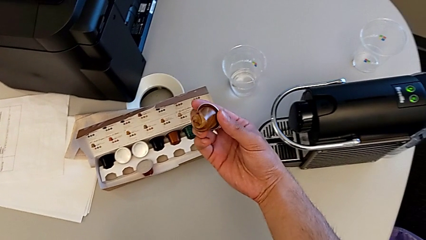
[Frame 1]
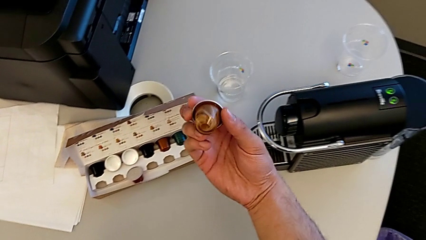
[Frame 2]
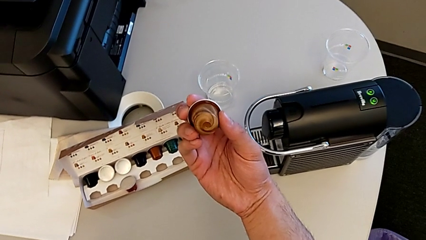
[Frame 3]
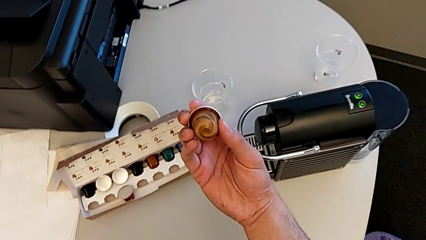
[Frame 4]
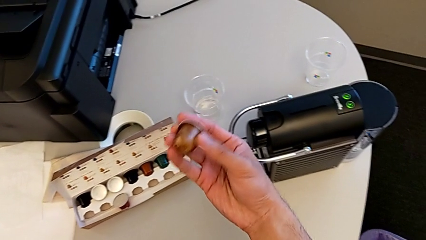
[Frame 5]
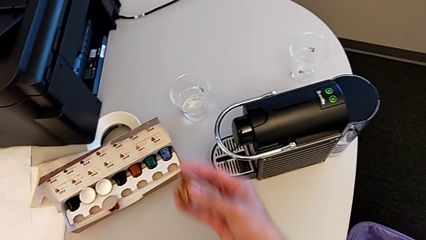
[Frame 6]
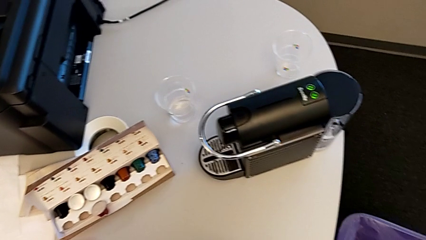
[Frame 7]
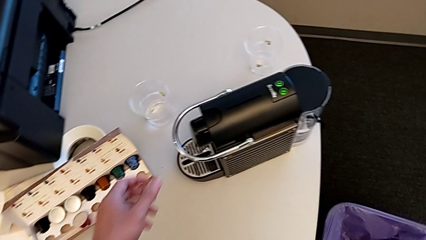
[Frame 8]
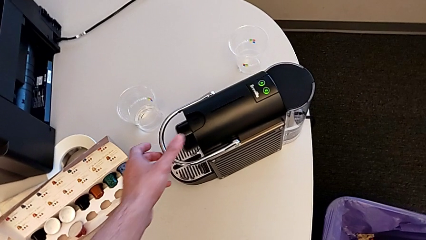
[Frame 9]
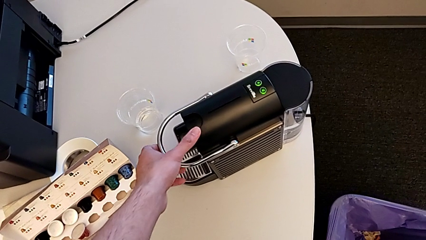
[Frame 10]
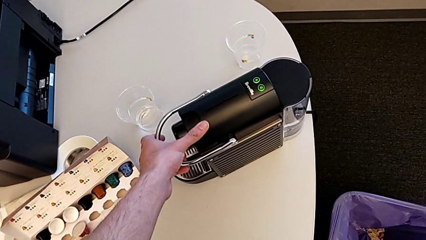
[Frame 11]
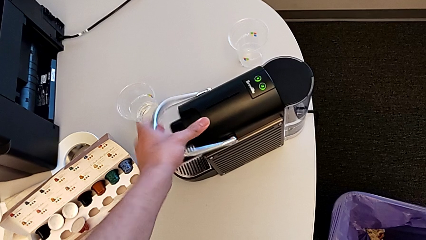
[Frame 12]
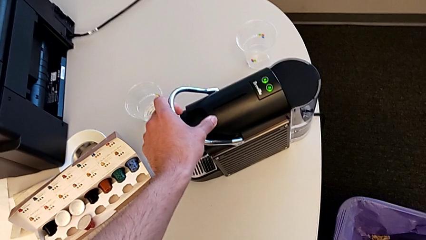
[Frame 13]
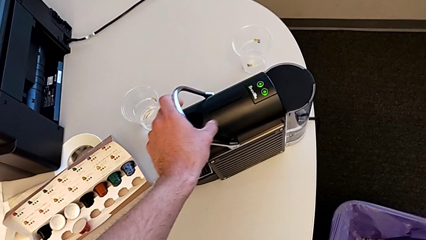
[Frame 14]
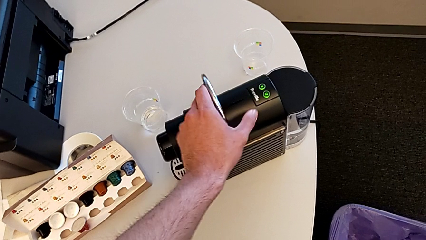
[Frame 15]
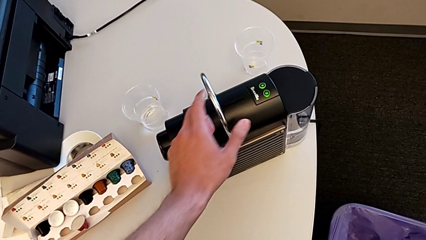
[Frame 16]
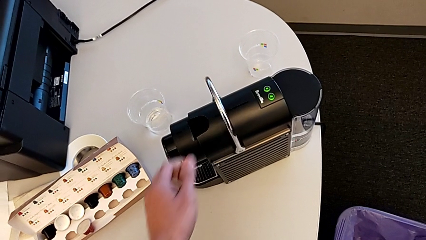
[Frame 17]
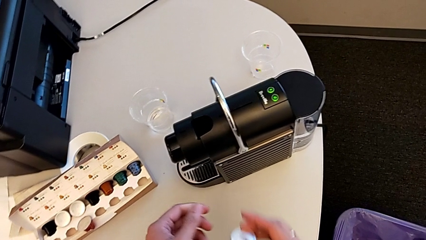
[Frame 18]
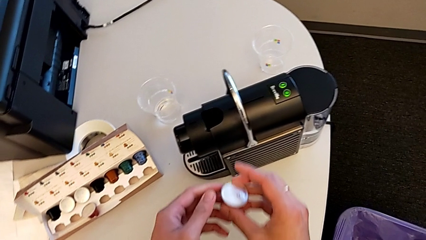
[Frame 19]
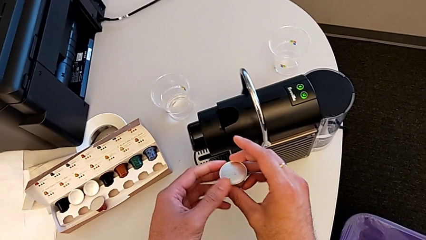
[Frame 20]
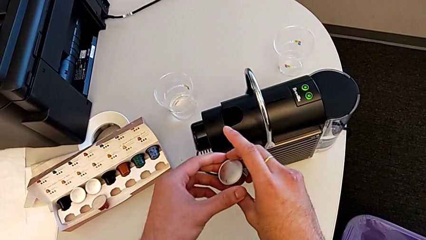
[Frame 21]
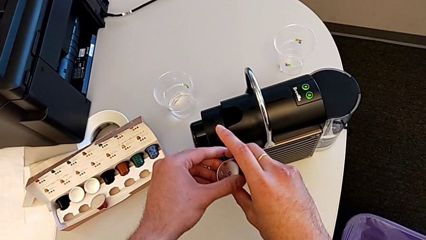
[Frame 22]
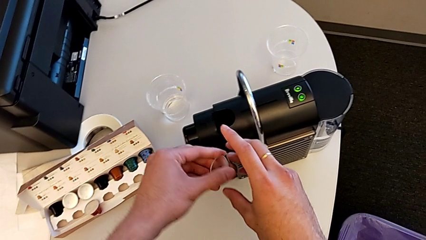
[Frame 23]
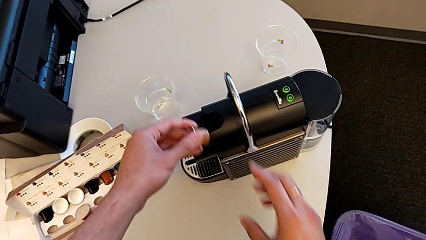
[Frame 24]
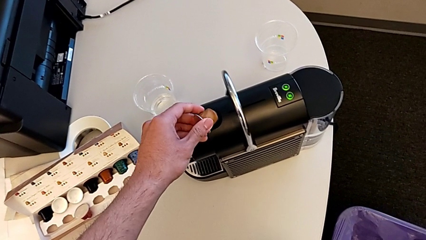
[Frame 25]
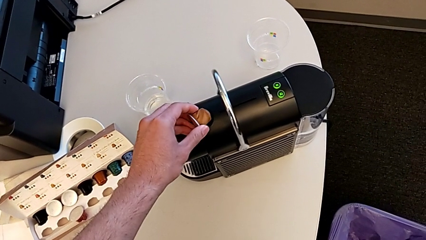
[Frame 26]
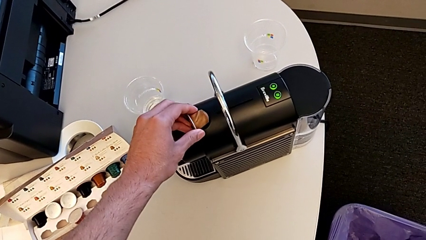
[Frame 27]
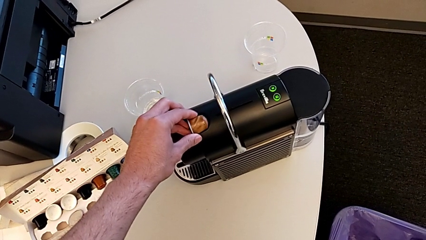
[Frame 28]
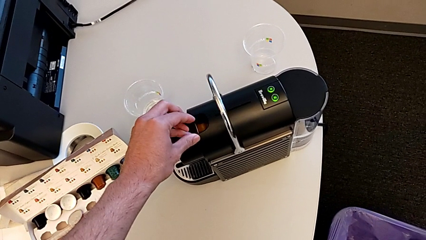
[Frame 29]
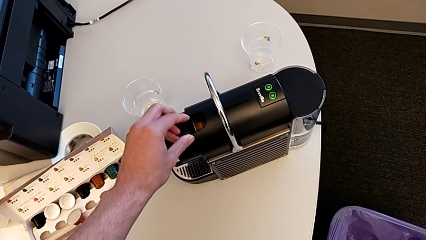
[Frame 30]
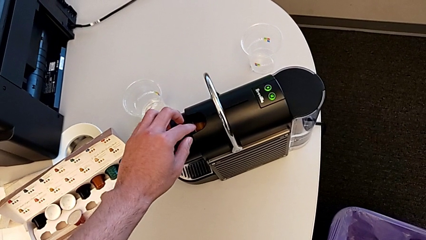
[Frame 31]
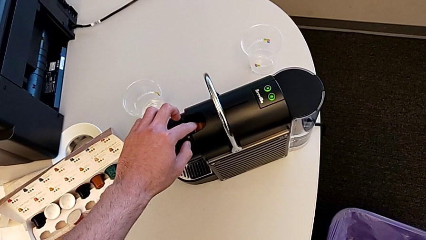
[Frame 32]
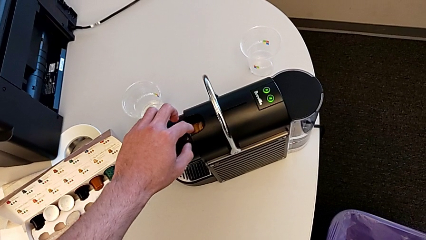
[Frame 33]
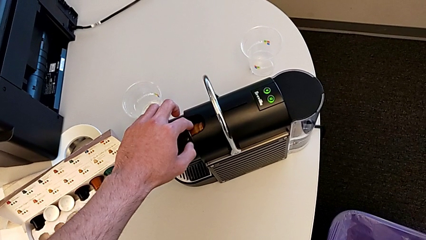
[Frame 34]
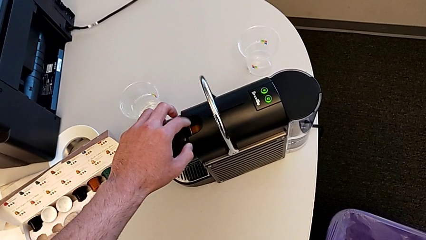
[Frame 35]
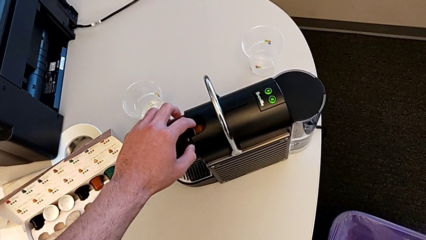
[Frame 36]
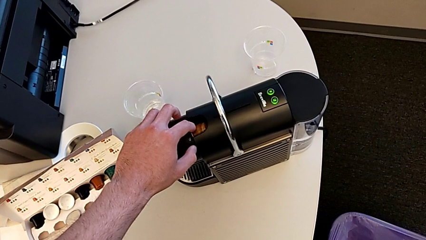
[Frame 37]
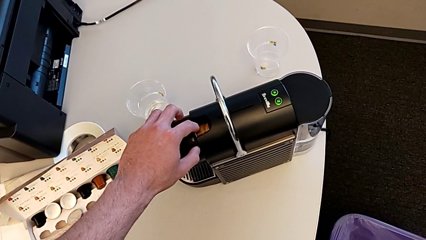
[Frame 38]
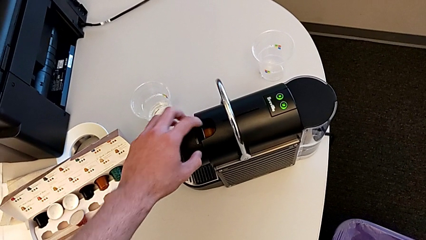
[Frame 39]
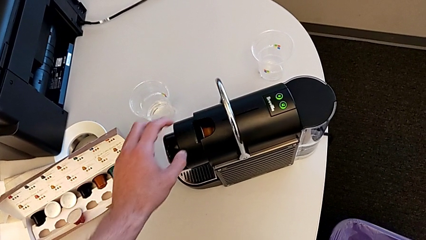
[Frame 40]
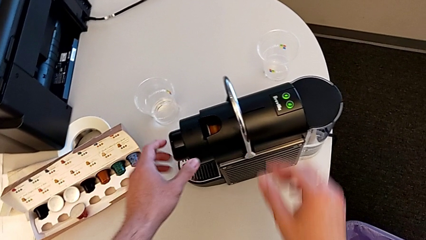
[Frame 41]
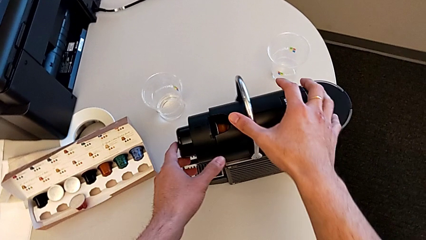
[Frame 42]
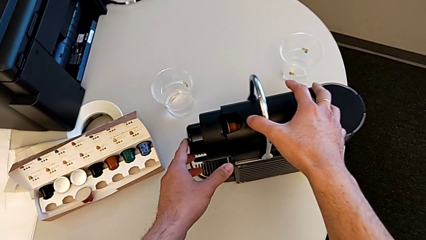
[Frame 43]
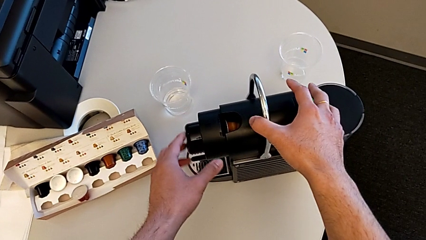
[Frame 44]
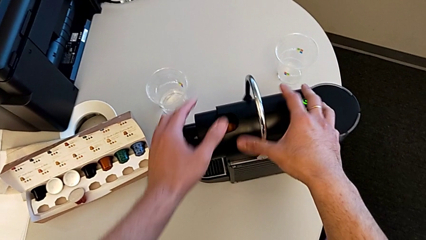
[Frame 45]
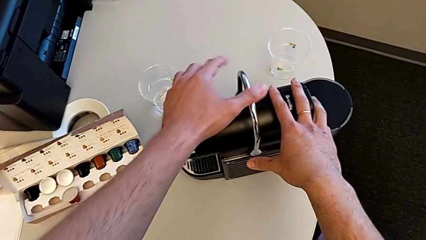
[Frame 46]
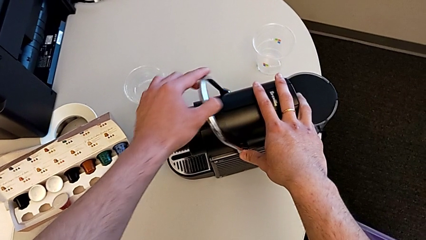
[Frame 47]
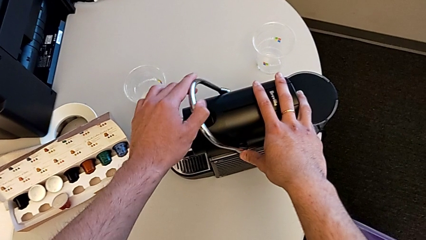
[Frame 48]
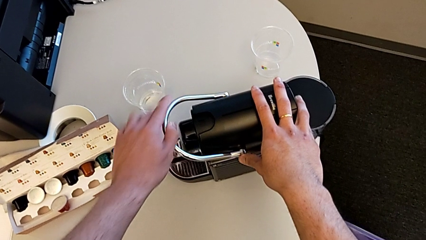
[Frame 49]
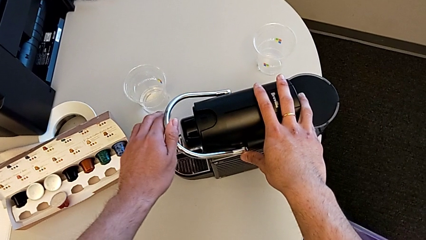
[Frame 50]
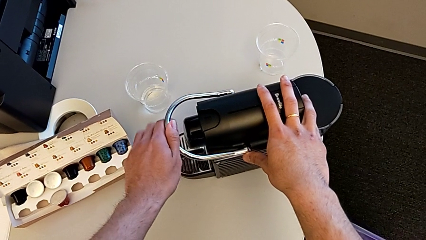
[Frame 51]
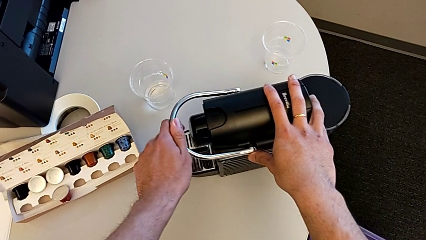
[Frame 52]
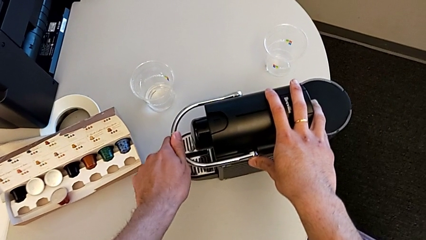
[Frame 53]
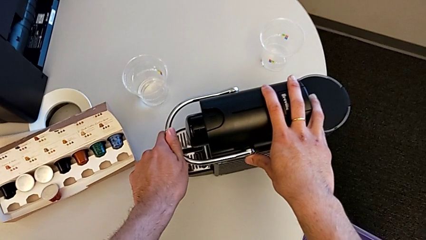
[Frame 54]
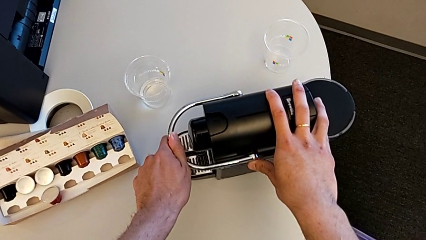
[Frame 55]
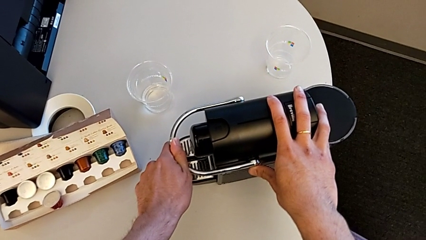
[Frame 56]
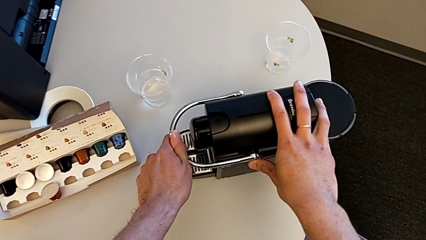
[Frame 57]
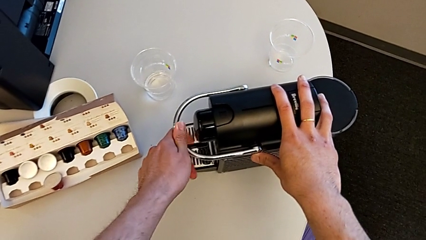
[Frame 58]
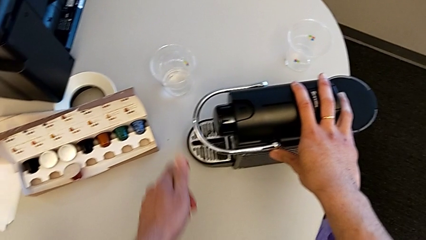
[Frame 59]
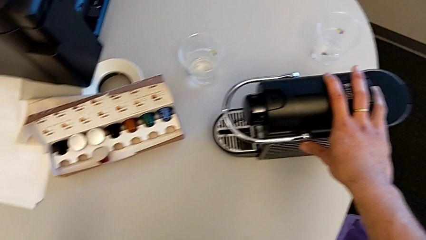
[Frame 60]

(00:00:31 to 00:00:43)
The camera wearer is inserting the capsule in the capsule coffee machine. They lift the coffee capsule, lift the top lever, place the coffee capsule and close the lever.

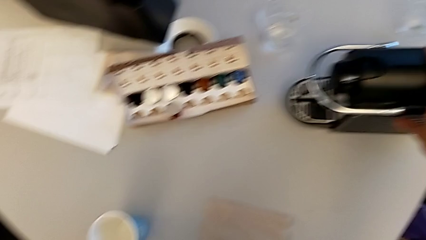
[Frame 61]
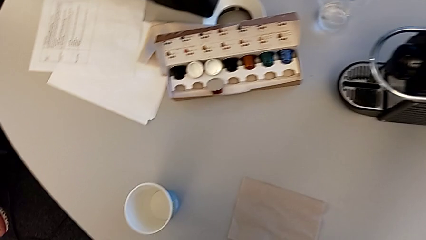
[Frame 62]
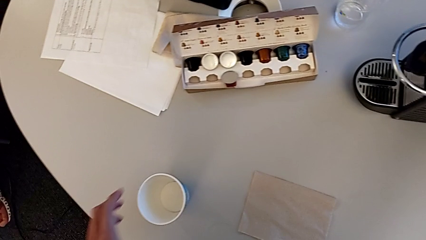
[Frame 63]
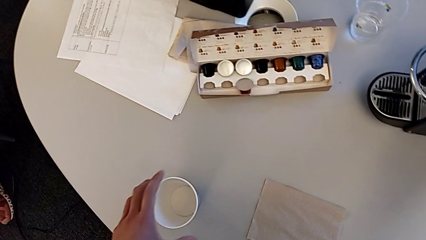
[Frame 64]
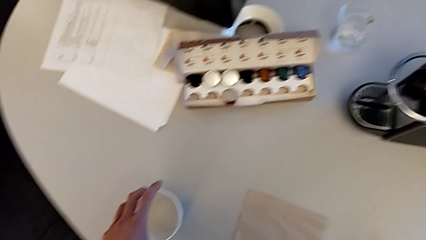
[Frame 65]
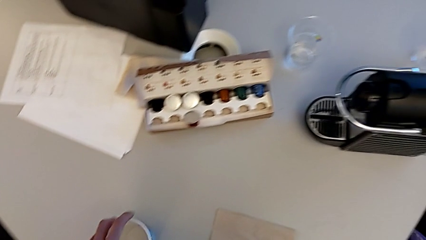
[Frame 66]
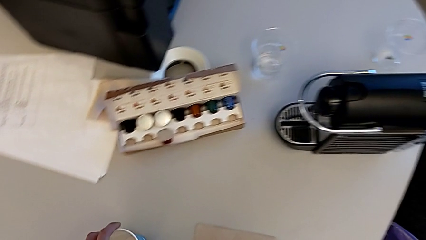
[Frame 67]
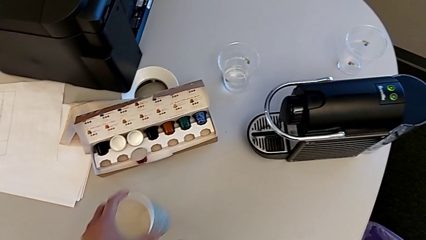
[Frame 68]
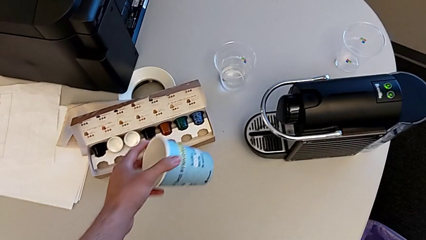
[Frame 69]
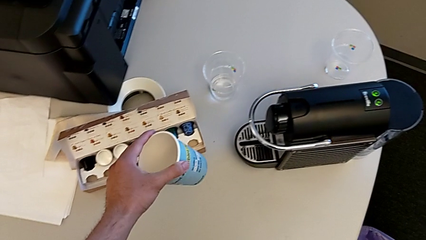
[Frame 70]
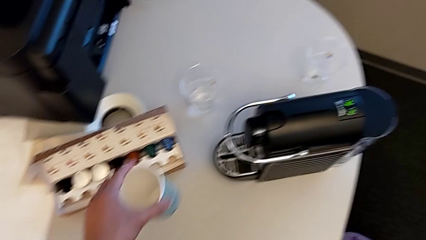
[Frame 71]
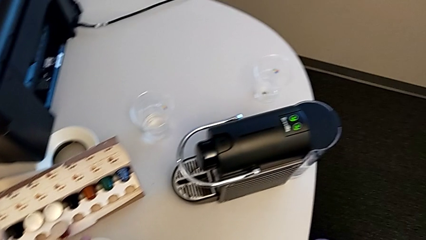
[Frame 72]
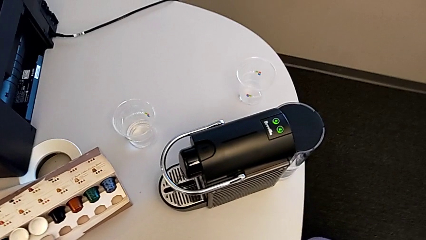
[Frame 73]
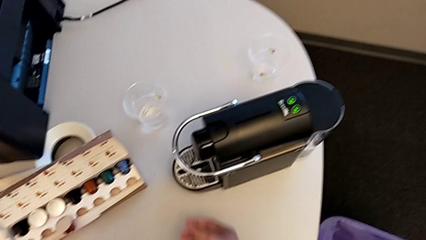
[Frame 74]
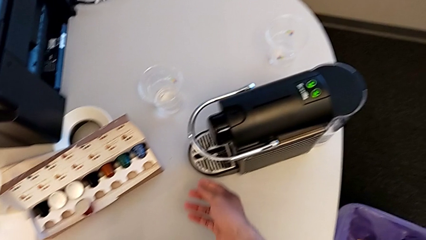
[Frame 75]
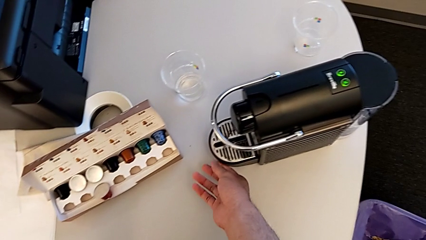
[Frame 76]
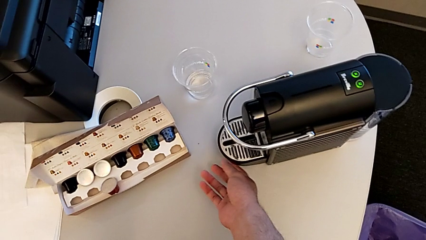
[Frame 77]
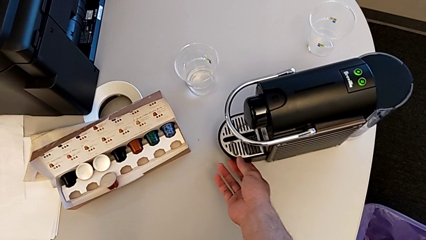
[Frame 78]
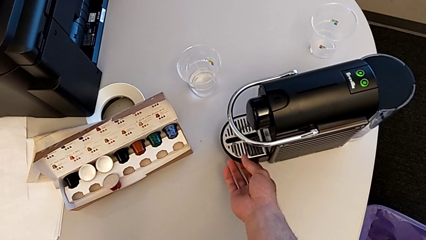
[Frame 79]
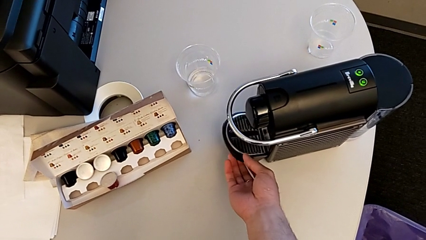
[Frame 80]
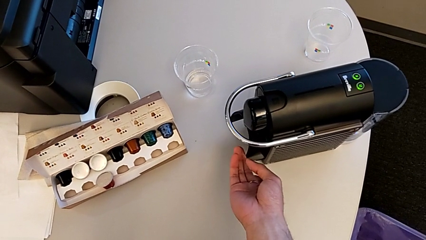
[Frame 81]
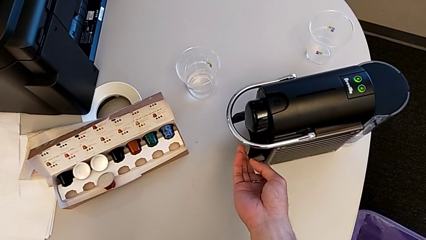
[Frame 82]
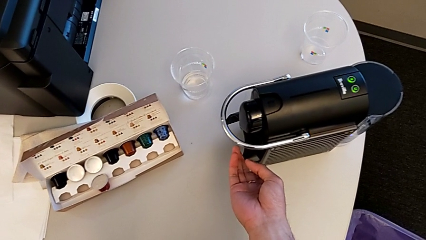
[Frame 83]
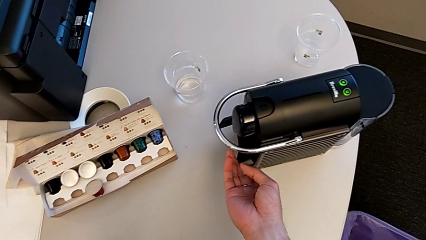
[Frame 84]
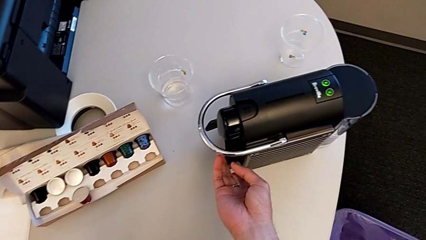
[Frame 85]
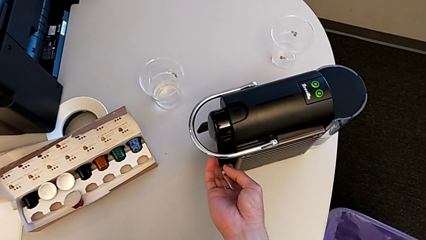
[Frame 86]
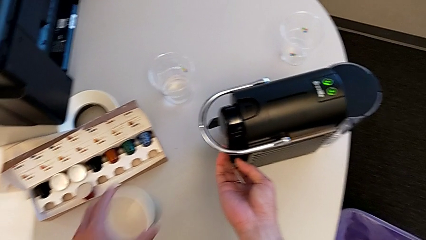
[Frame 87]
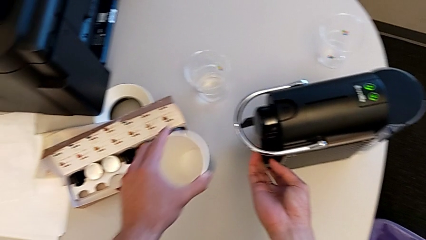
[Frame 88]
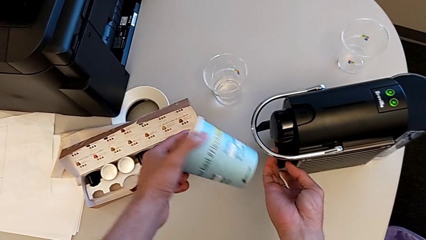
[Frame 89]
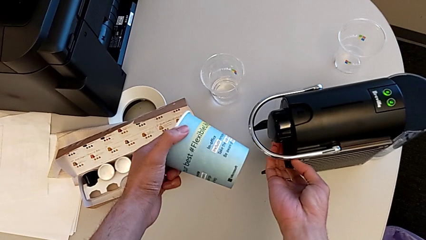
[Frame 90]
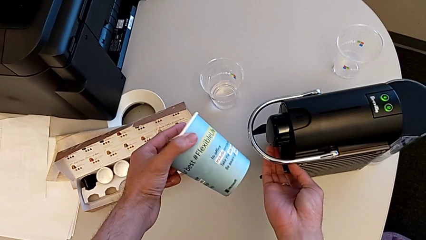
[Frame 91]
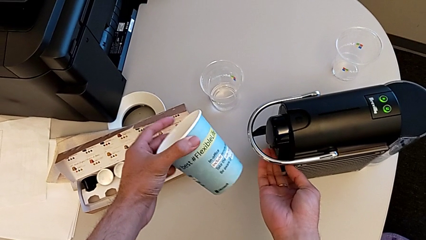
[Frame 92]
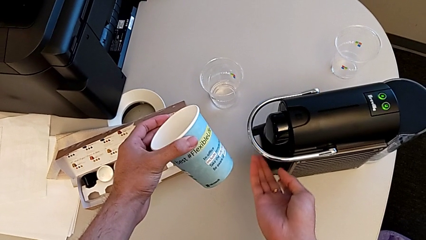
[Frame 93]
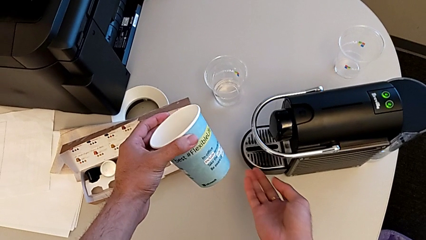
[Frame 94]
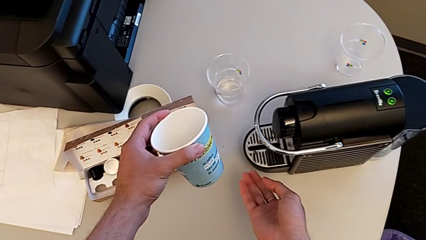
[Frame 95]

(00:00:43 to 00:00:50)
The camera wearer is making a cup of coffee. They grab the drip tray and hold it.
